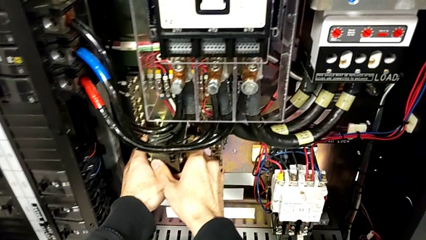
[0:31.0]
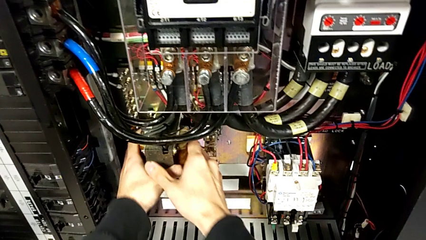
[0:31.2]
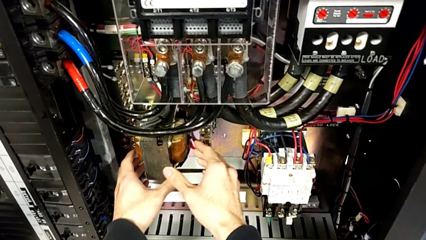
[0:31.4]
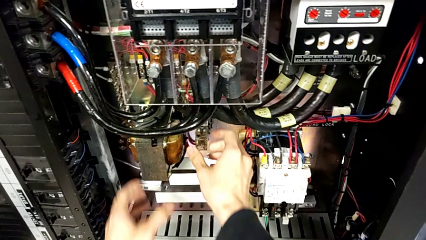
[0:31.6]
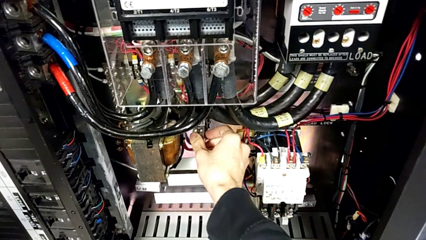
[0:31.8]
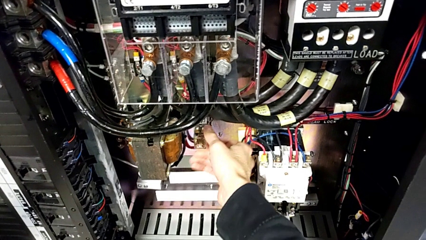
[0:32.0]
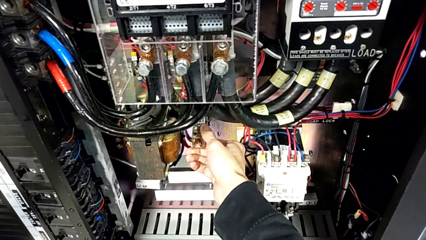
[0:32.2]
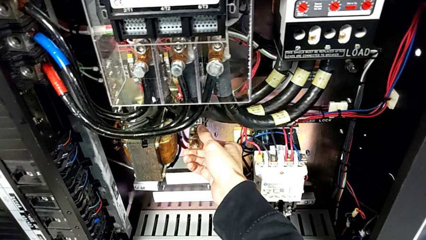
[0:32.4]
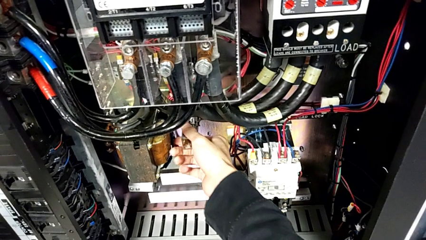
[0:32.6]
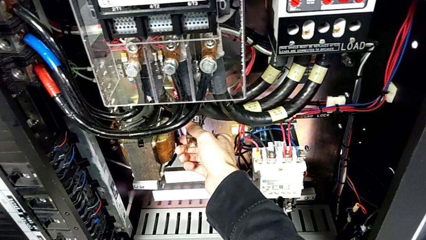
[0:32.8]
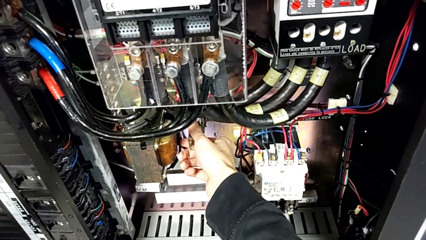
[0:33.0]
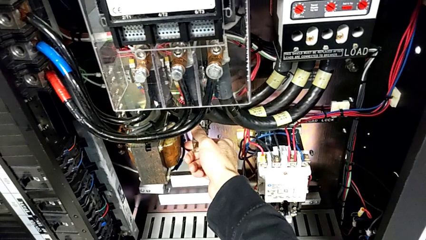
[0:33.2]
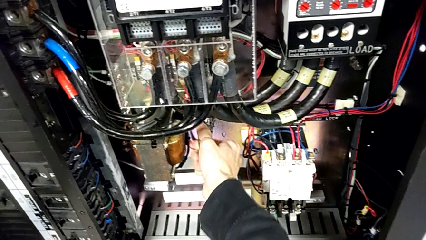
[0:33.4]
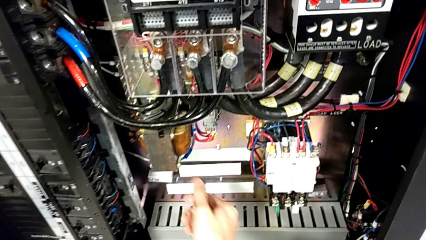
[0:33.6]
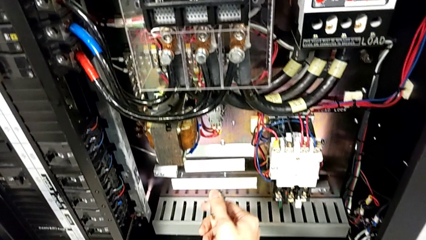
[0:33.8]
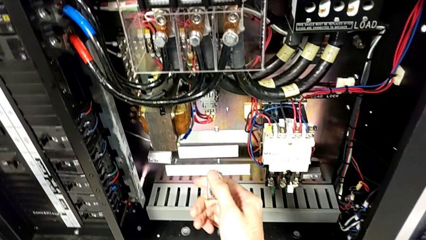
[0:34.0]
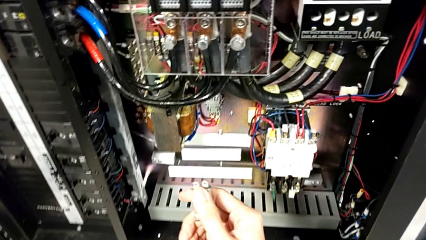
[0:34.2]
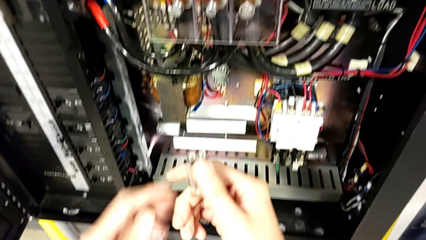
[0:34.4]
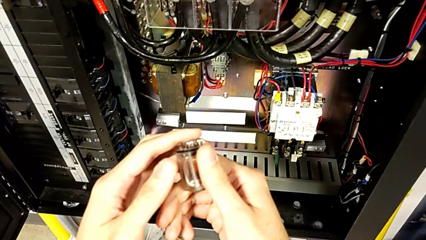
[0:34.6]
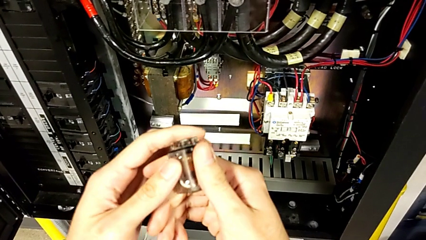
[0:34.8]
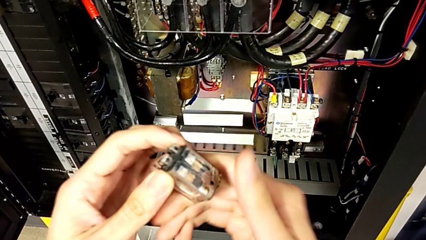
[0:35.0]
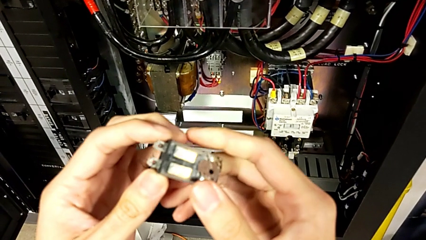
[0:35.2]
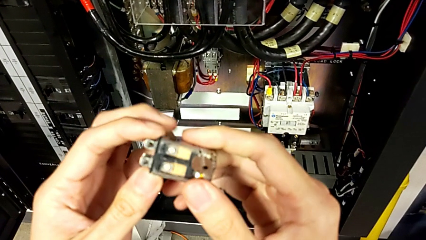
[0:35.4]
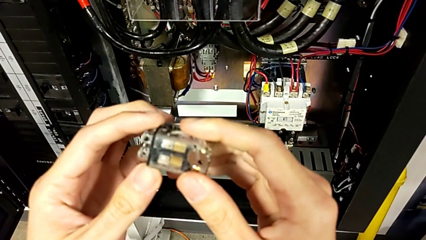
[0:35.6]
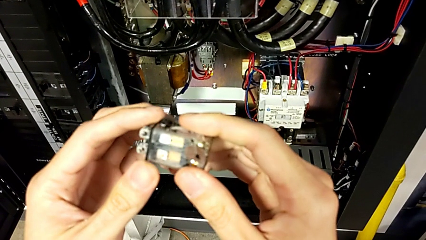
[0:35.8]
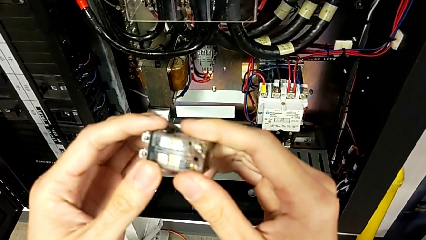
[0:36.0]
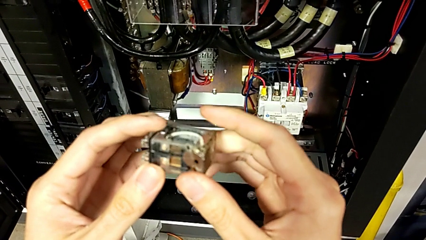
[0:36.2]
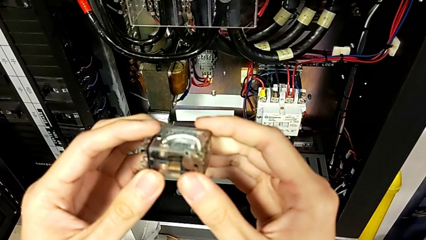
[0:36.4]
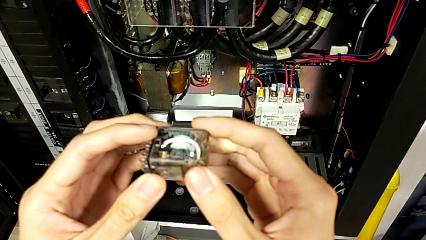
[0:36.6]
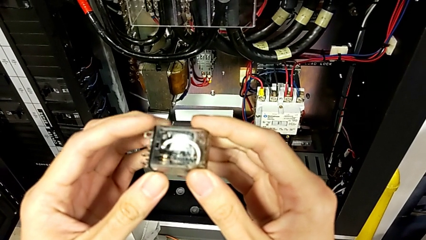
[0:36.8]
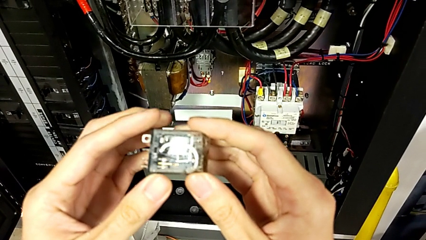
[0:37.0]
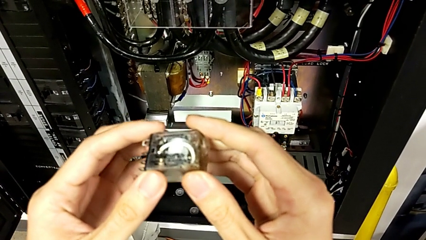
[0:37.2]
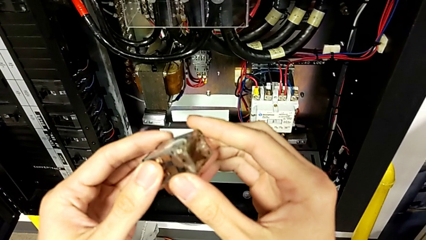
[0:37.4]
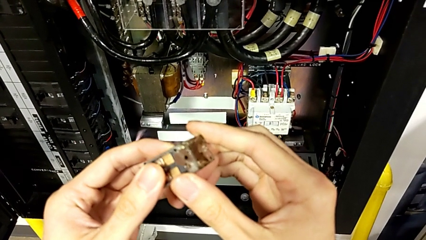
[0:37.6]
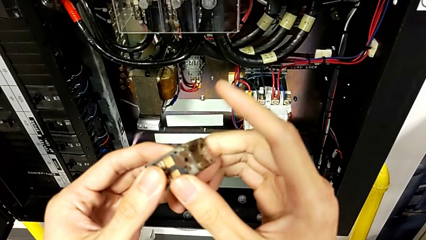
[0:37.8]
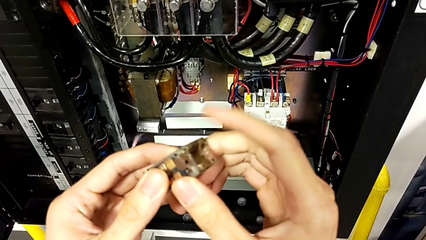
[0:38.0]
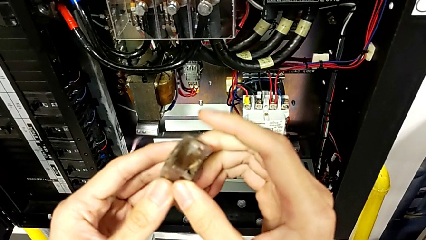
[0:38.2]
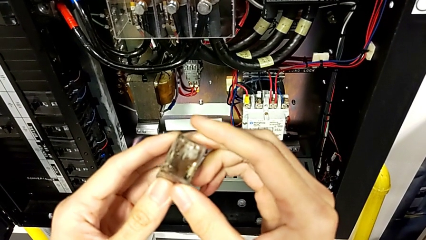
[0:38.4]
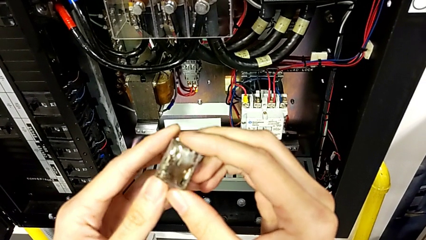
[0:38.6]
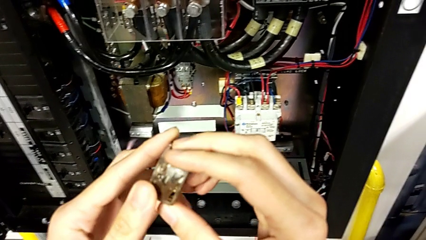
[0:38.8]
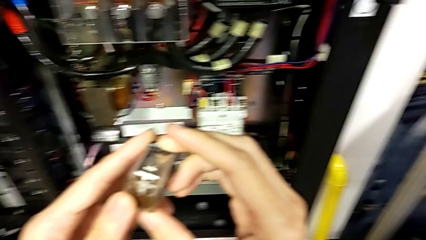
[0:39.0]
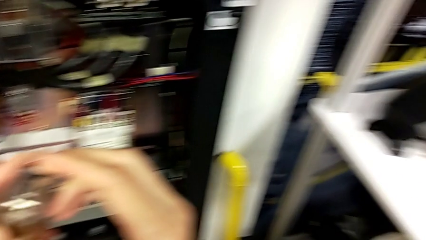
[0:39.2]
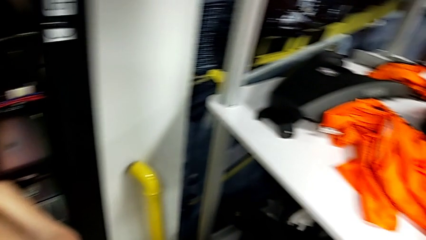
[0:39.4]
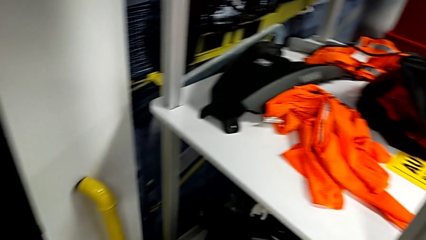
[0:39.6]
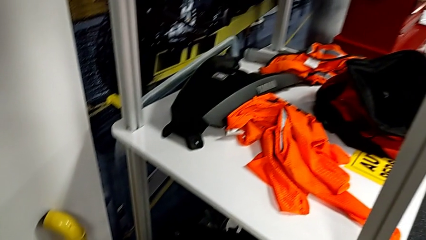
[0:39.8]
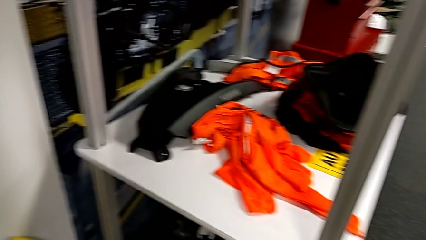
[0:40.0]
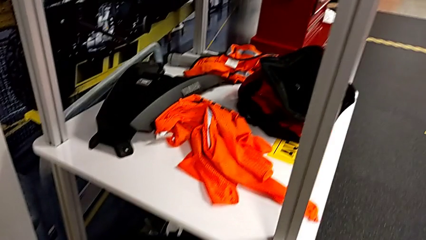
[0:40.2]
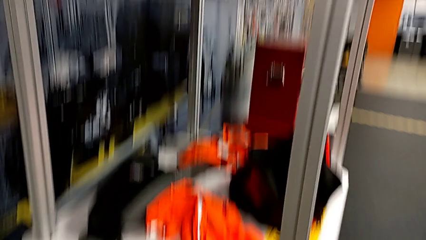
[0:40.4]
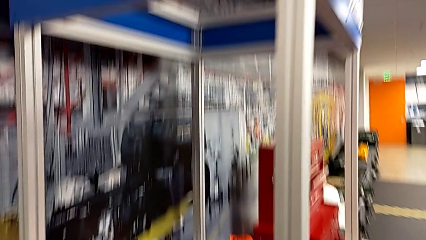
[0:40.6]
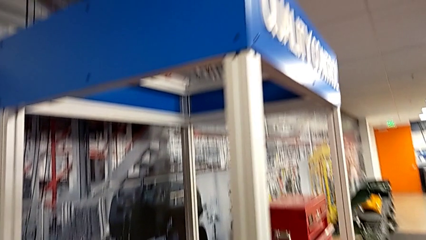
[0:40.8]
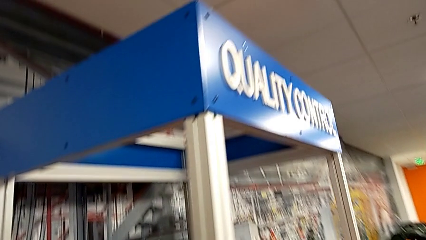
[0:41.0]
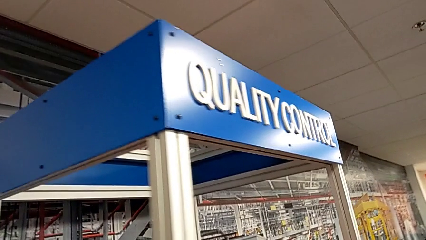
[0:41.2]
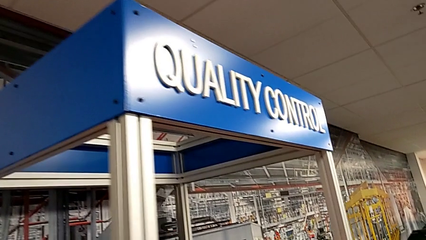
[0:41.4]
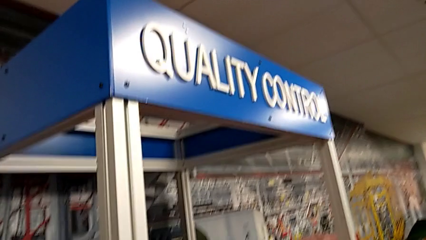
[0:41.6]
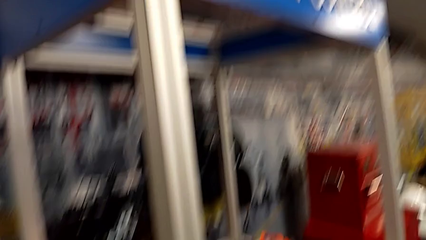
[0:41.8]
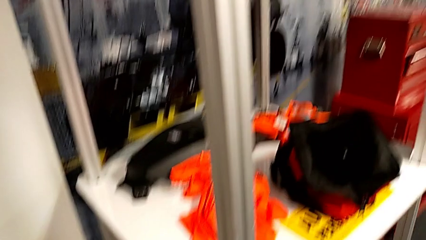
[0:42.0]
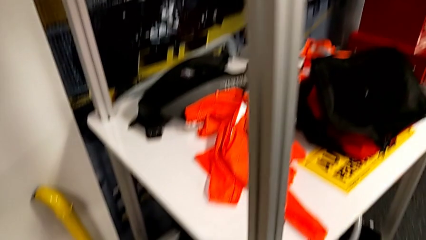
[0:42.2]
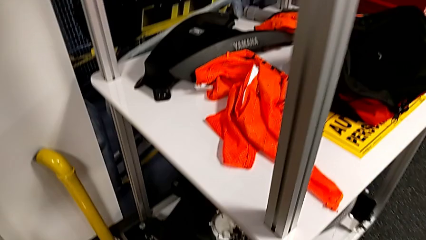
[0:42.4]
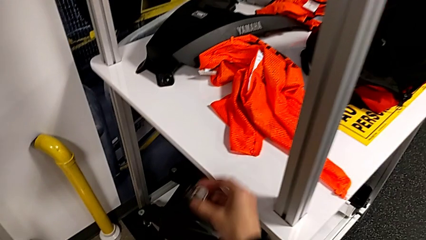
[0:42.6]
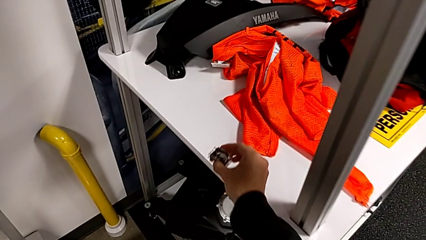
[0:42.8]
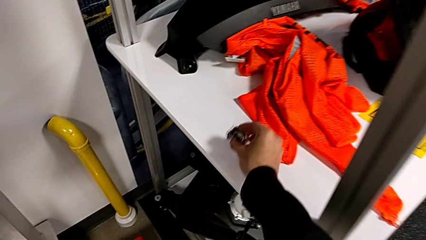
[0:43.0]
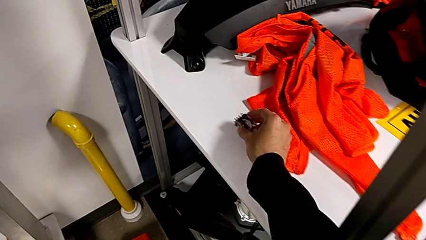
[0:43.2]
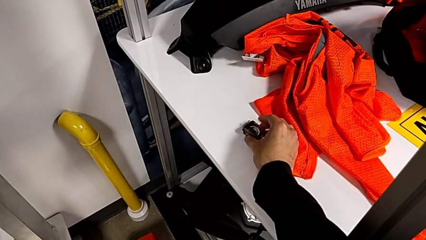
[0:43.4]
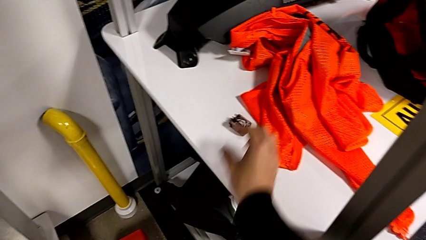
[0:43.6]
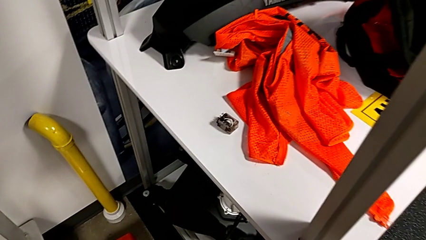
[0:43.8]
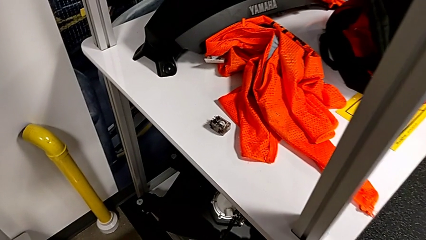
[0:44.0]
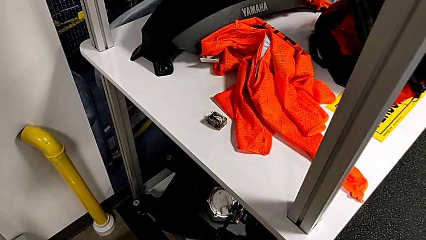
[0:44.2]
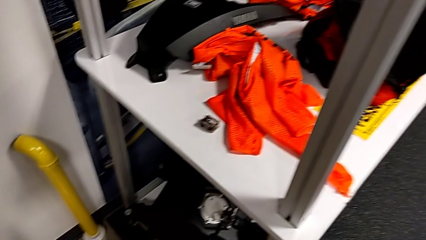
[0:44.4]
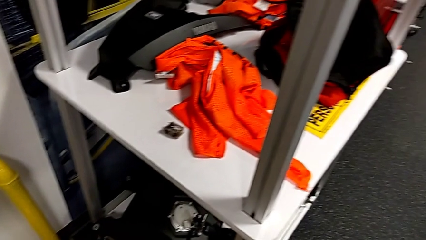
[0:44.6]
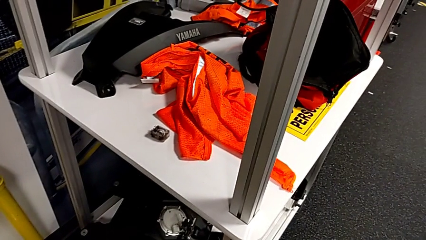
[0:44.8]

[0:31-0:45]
The camera wearer is trying to identify the broken component. They grab the circuit breaker, withdraw it, inspect it and place it.

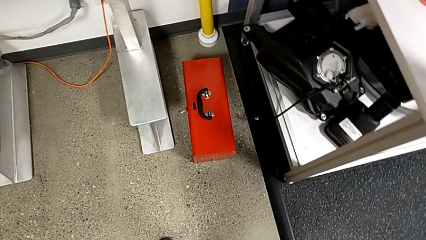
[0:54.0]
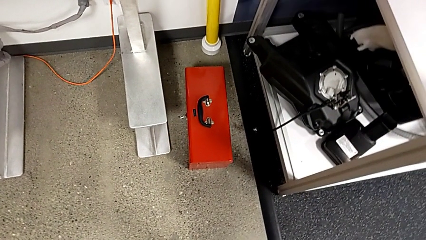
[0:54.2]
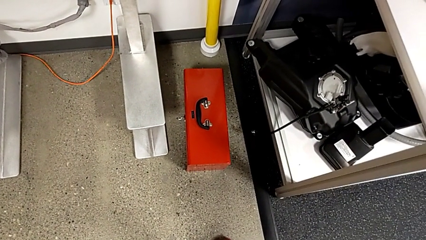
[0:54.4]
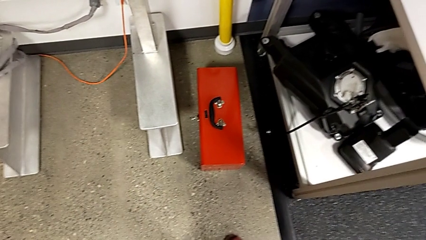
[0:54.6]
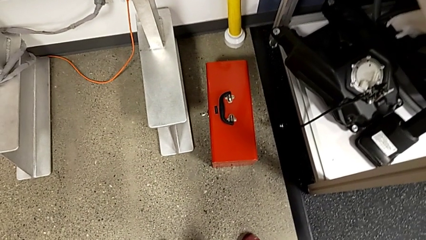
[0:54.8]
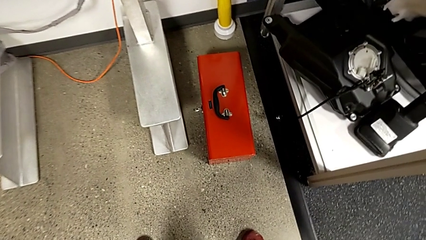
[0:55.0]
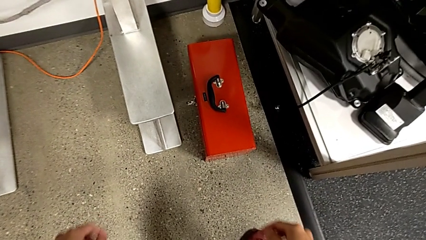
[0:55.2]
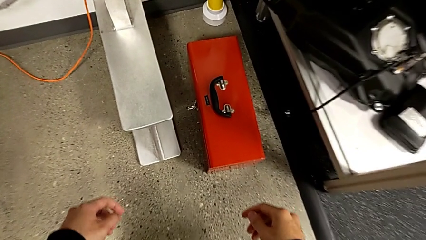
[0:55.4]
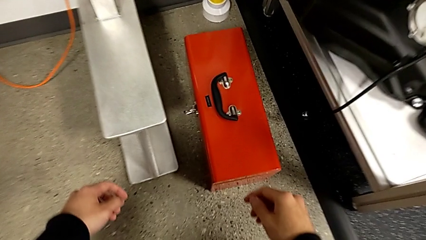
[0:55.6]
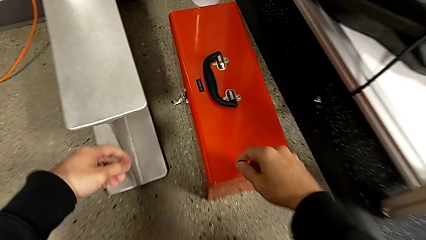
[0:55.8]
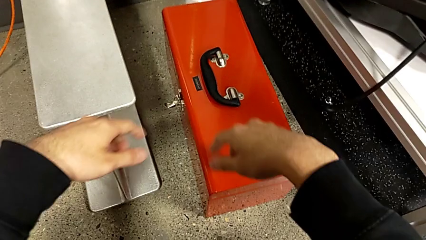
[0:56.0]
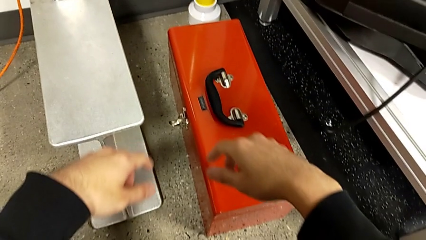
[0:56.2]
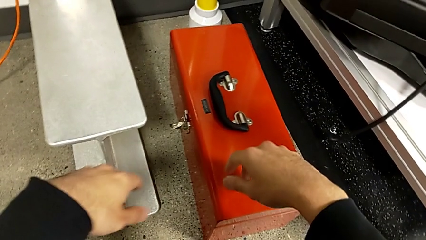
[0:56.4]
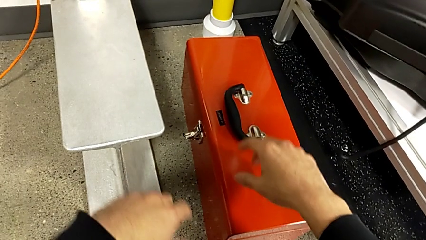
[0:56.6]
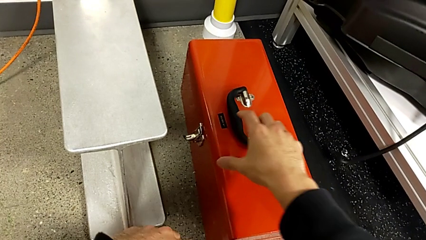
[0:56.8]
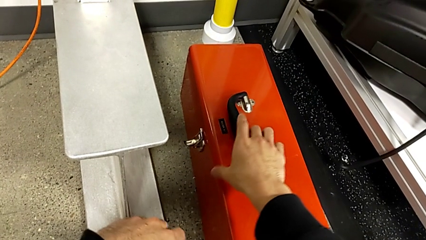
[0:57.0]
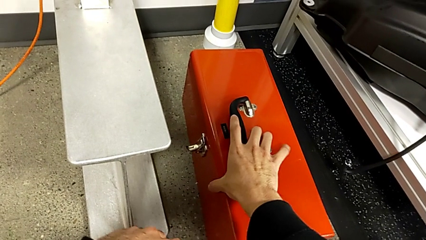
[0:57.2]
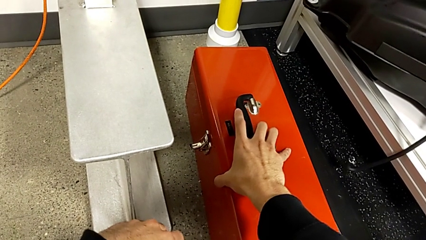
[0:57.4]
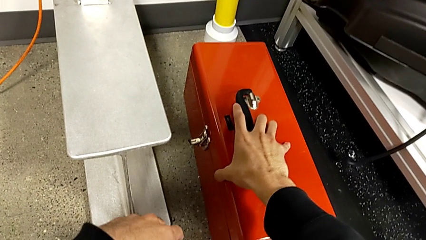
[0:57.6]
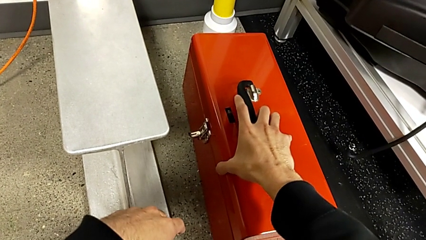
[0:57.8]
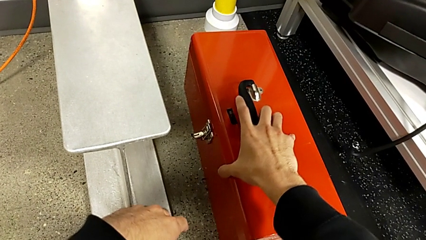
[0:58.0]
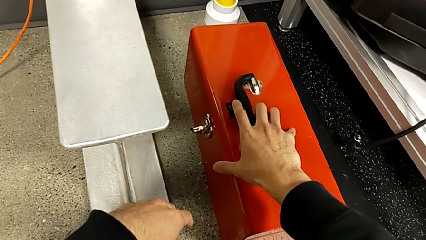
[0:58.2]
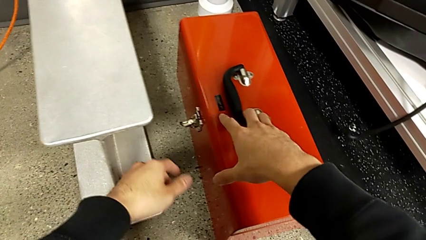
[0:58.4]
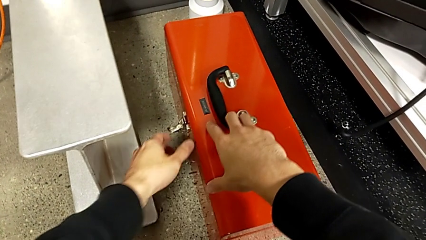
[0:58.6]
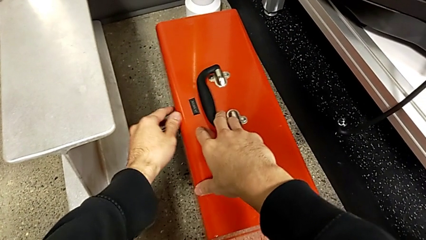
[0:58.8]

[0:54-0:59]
The camera wearer is opening the red box and taking the circuit breaker. They approach the toolbox and grab it.
